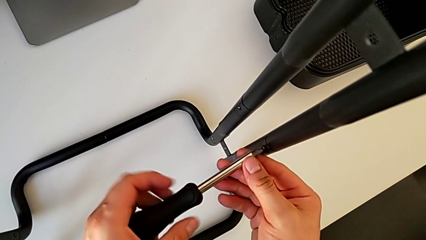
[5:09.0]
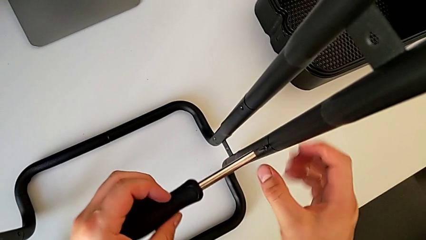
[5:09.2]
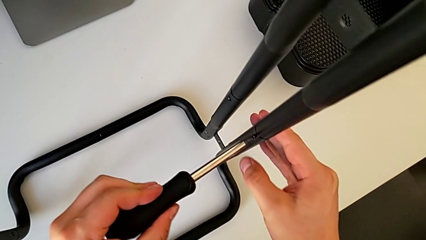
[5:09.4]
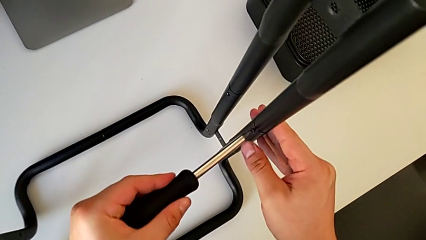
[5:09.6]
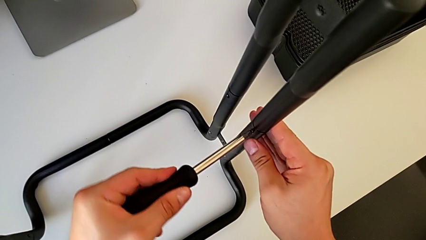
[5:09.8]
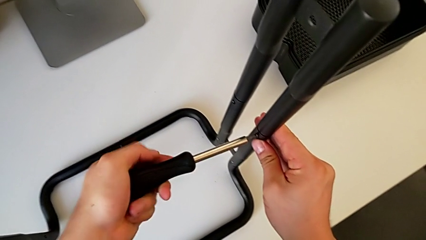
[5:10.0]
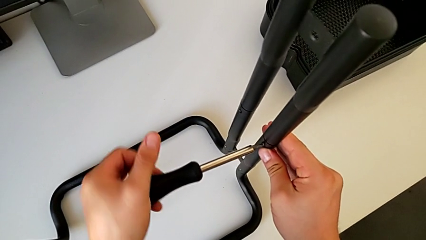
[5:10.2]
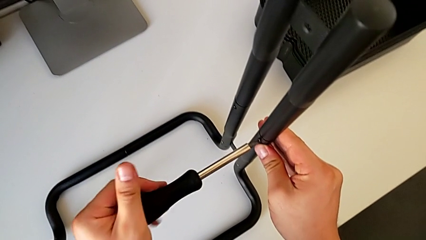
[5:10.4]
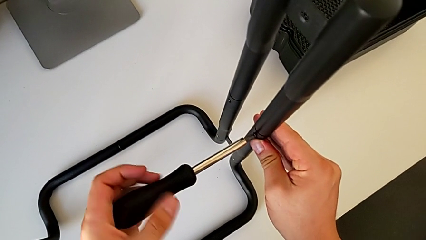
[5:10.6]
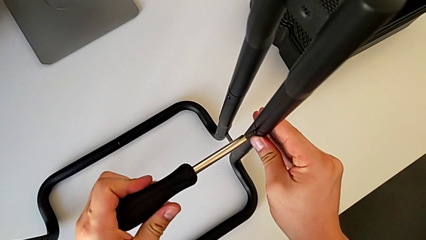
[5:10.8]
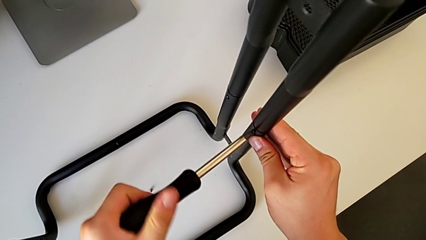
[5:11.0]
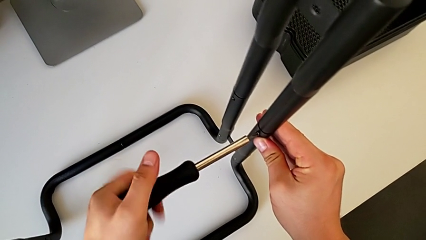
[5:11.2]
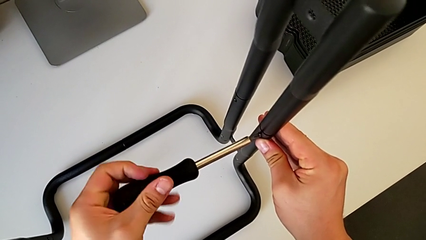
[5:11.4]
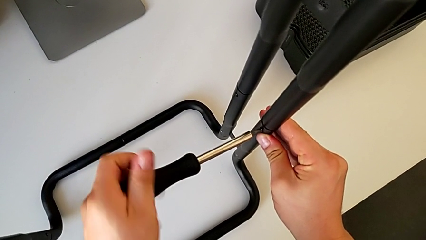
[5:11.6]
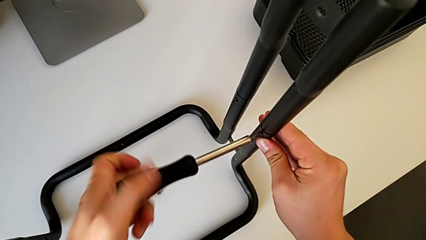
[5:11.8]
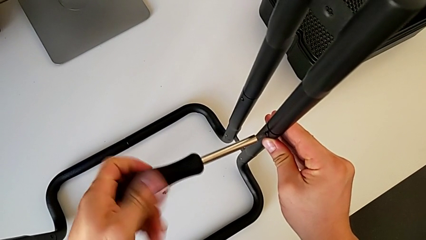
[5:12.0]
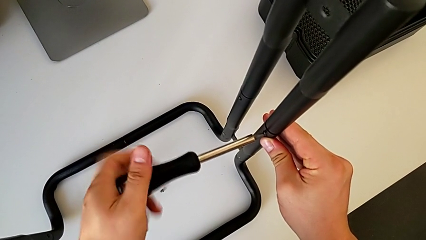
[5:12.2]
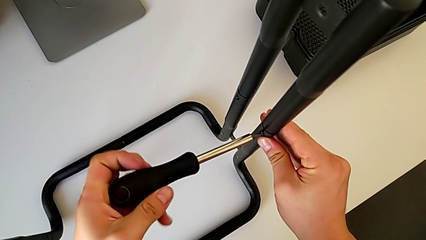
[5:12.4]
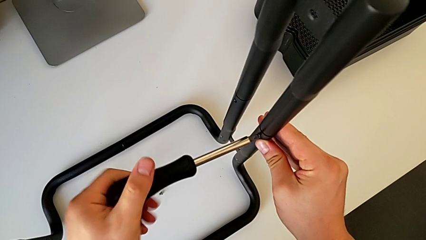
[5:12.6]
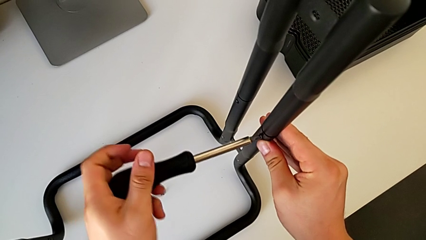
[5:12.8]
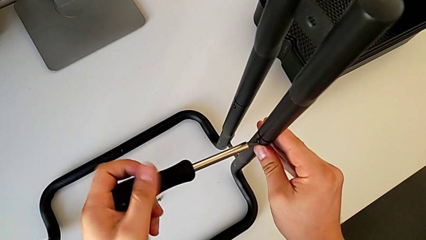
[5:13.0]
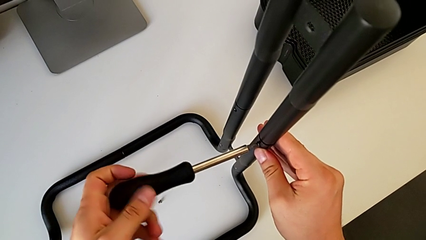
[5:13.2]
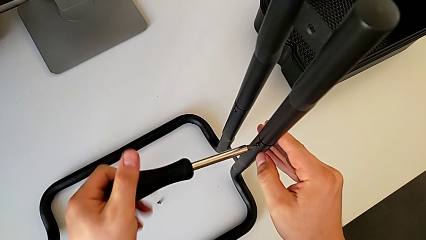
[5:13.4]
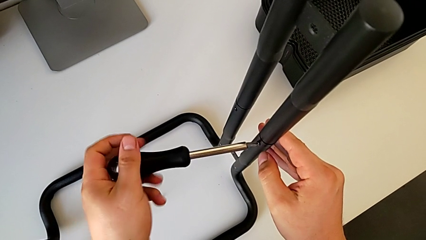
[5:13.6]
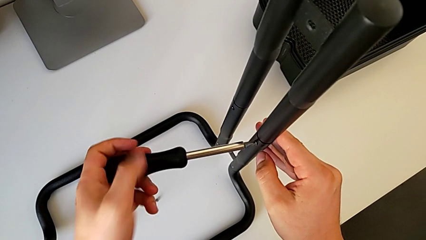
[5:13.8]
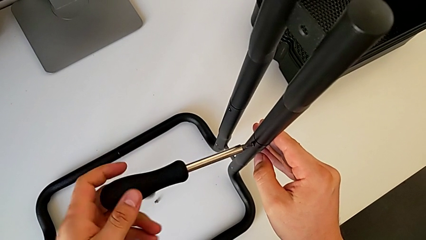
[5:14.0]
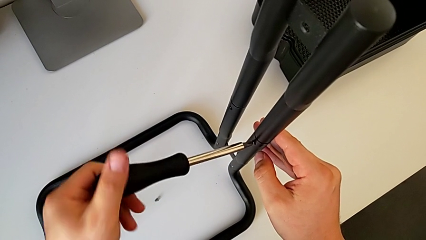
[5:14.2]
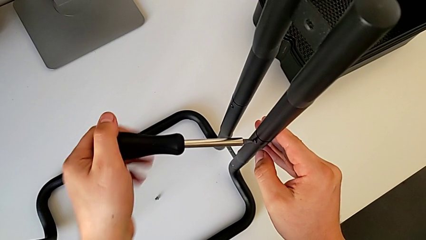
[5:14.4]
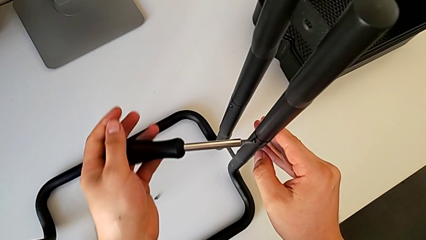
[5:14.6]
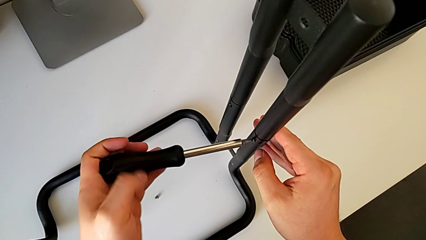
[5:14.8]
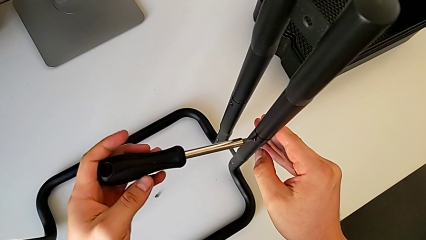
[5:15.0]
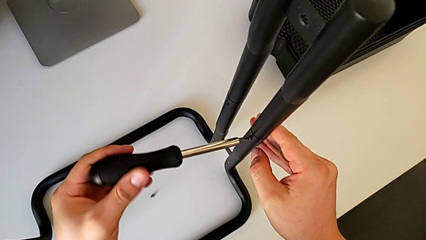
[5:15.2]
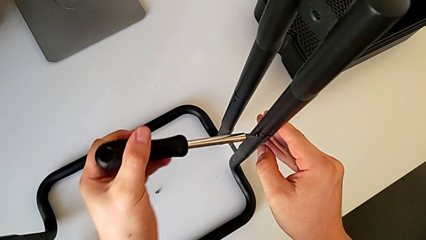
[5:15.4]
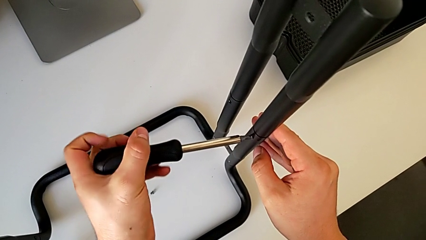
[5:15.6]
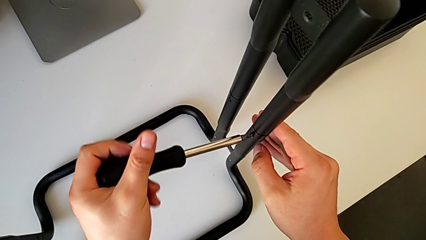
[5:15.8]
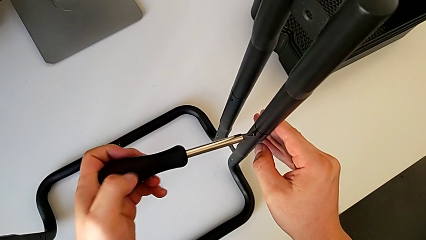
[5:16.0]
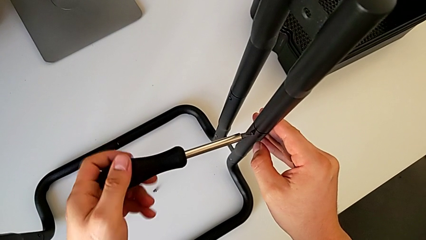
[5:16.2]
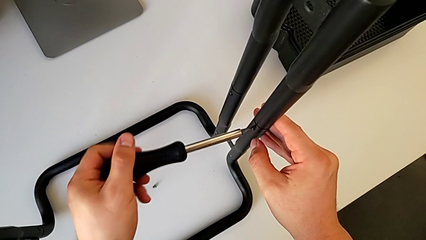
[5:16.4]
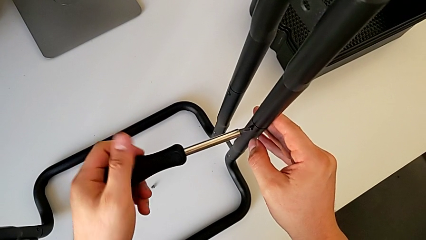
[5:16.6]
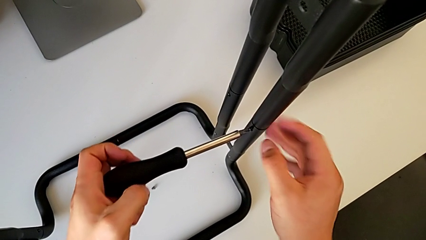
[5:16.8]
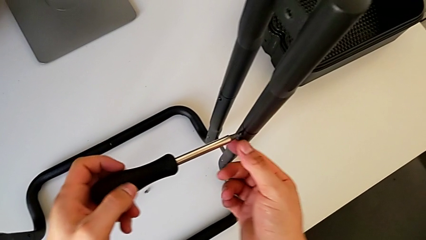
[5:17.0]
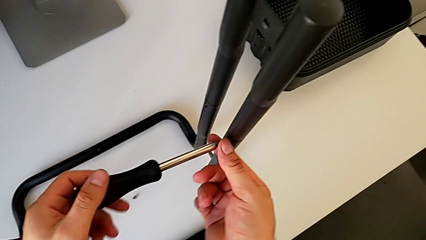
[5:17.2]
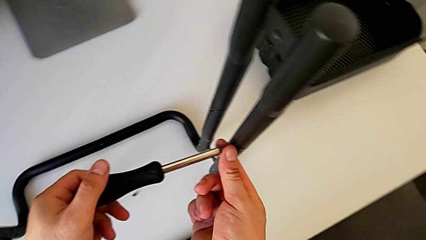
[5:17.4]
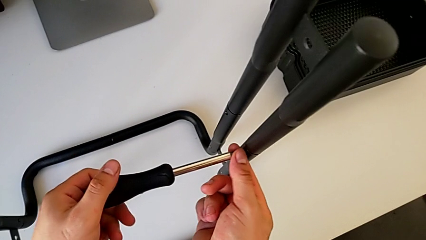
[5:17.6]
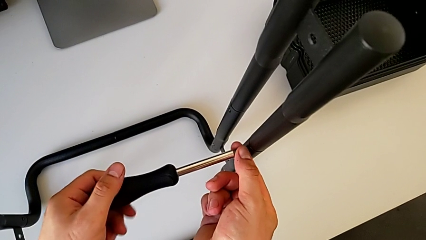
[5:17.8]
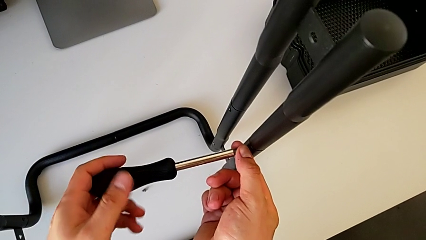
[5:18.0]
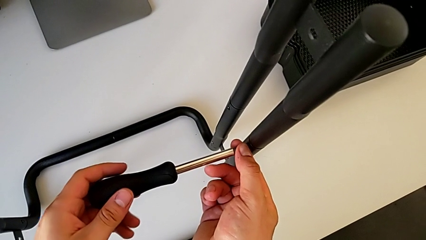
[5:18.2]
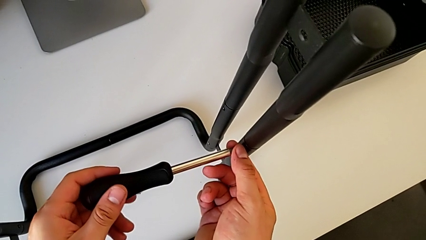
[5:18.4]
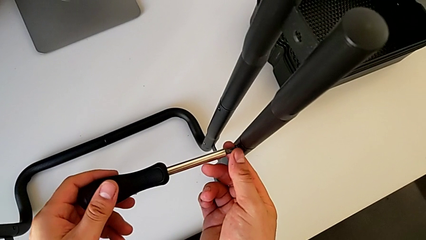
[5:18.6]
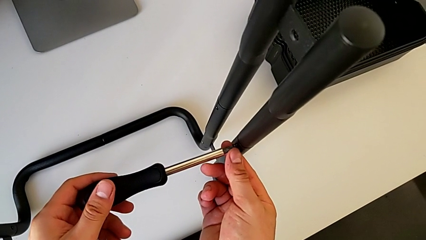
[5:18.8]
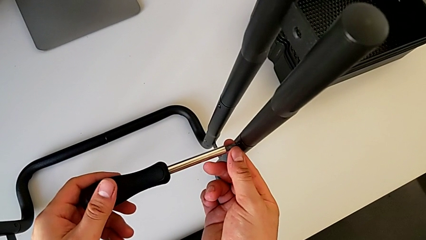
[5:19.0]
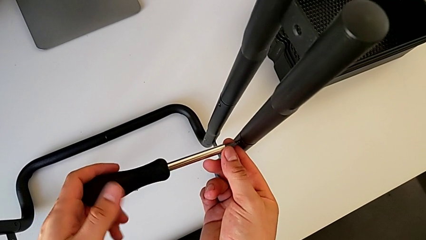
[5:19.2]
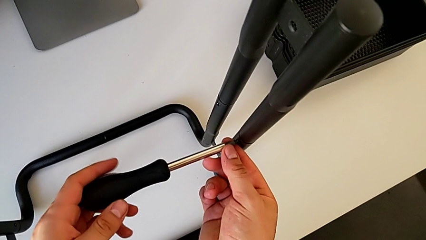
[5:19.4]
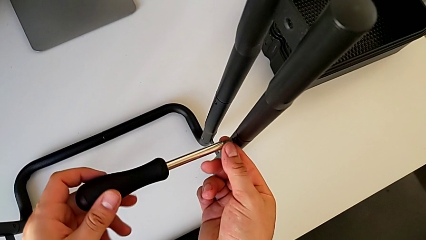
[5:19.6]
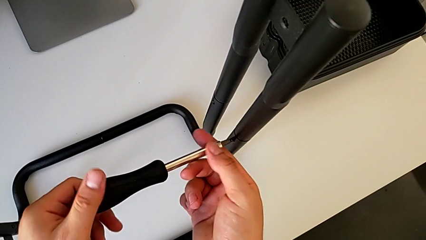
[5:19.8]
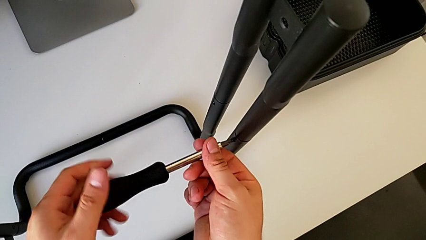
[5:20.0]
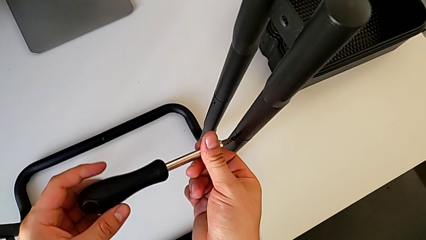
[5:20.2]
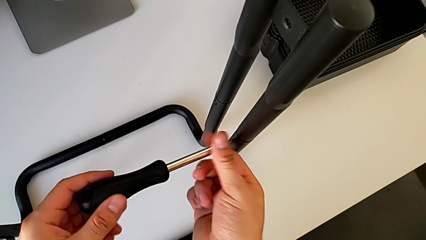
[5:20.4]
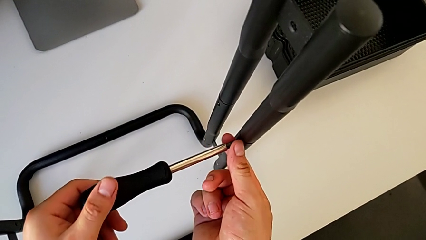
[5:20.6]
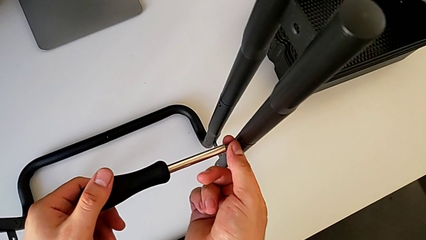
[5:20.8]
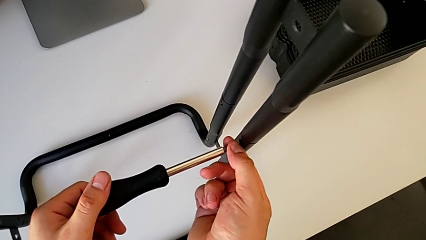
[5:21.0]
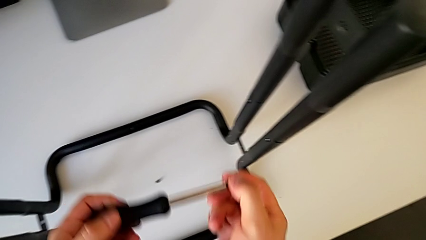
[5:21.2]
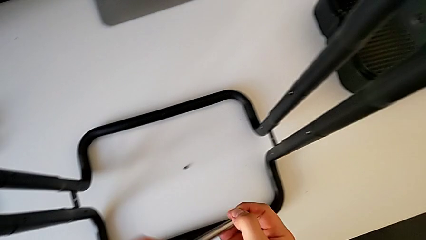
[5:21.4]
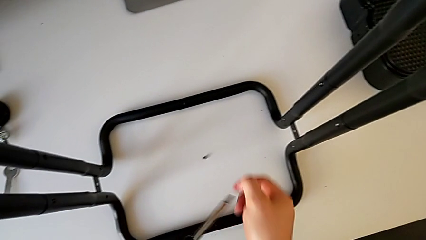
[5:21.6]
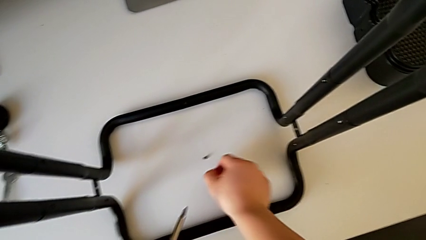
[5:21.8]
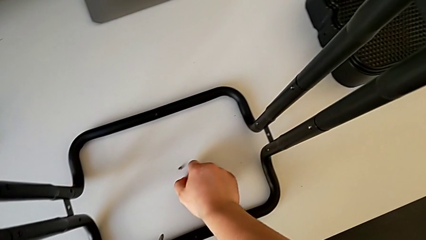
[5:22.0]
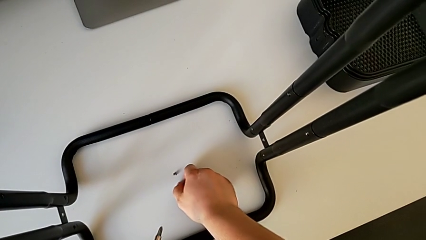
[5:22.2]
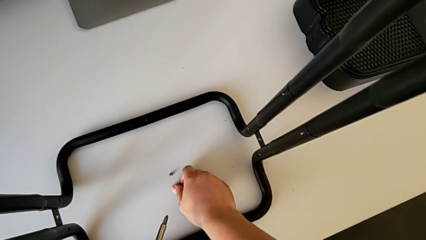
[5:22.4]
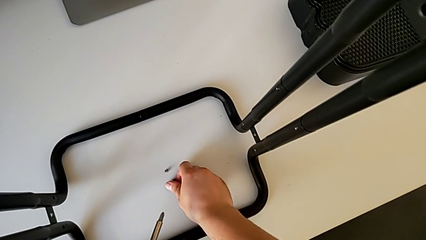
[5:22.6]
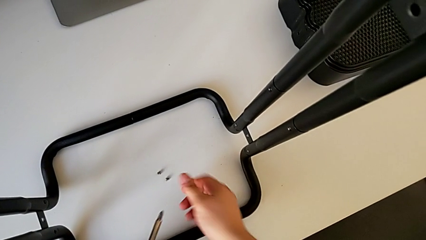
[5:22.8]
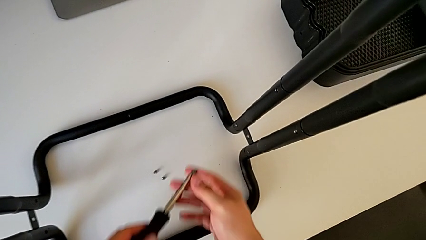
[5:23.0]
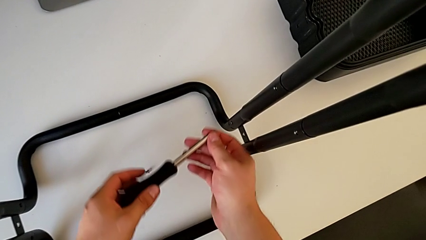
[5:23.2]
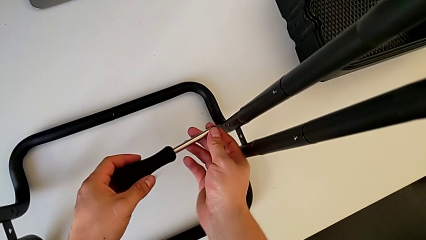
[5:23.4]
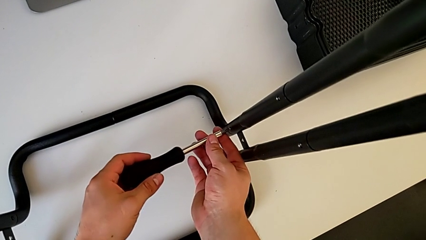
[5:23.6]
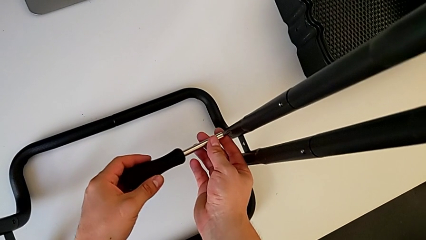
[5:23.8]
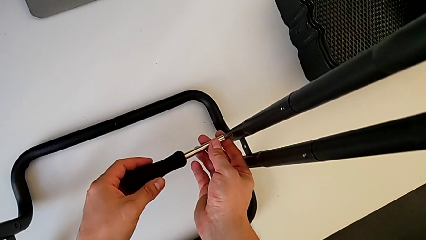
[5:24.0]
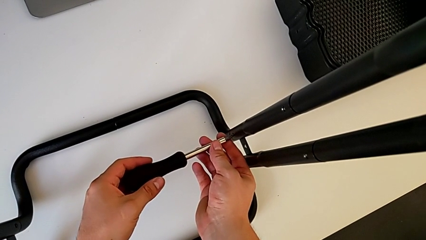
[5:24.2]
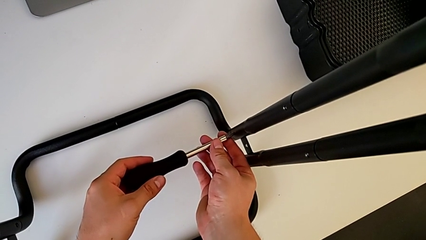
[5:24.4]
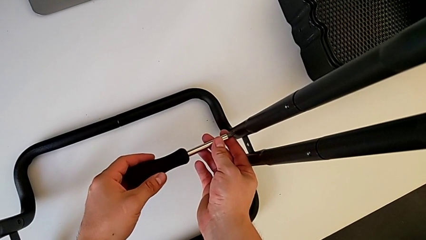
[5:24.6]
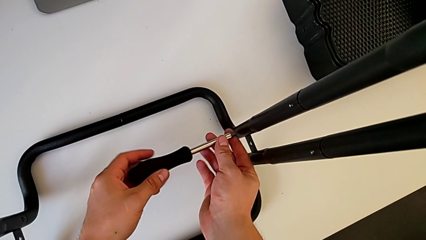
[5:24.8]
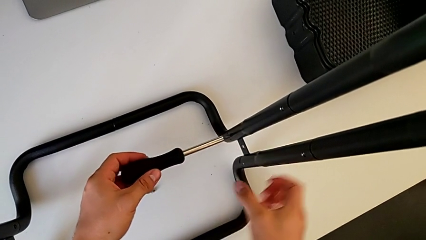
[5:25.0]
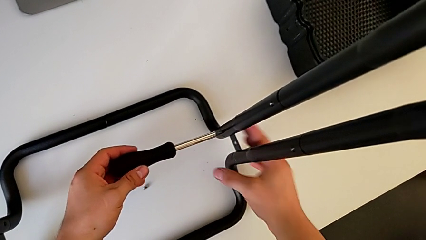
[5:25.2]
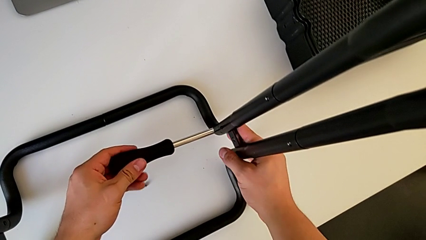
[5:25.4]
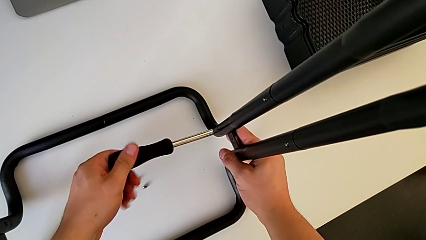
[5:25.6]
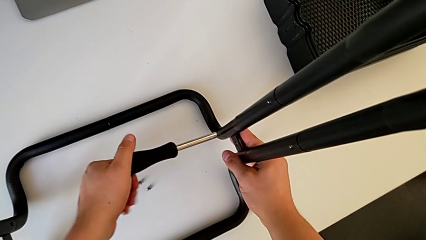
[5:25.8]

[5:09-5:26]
The camera wearer is unscrewing the right side bar. They unscrew the screw, disassemble it with the right hand, withdraw the screwdriver with the left hand, place the screw and insert the screwdriver.
